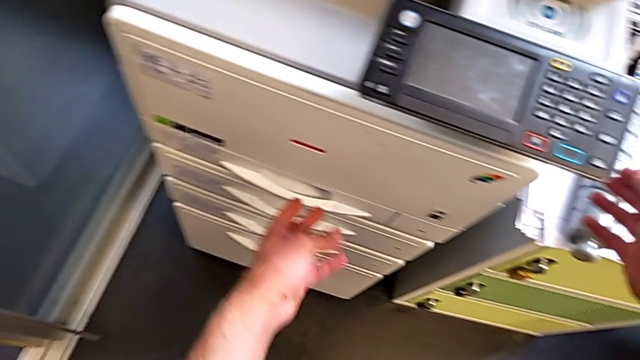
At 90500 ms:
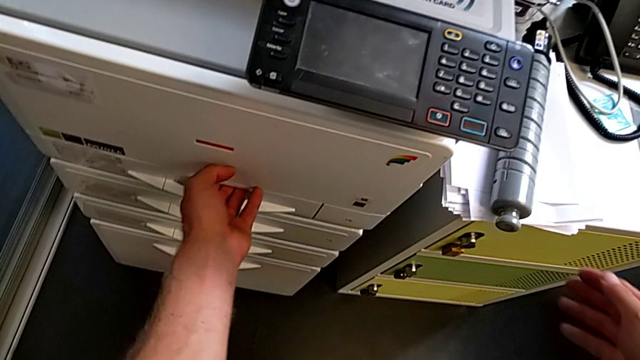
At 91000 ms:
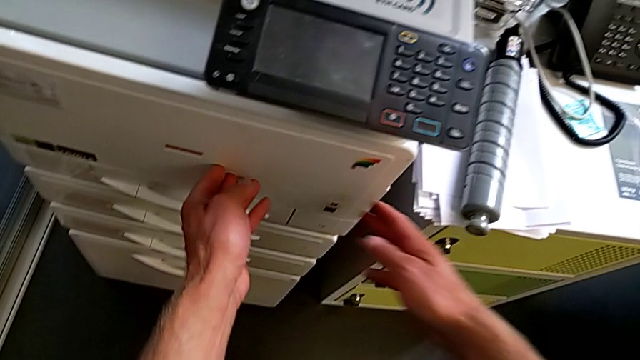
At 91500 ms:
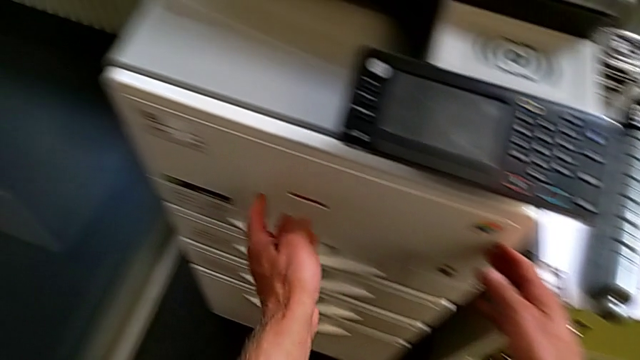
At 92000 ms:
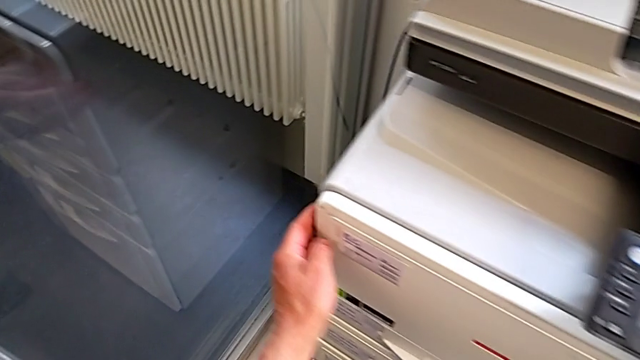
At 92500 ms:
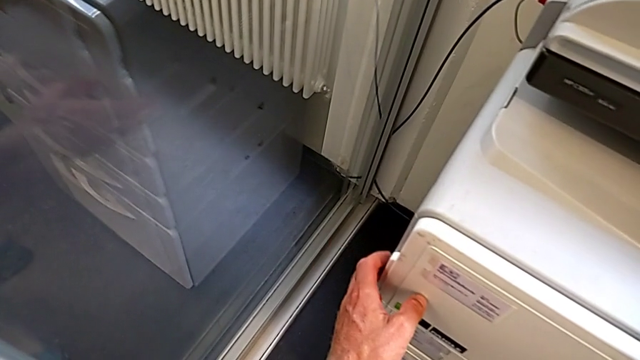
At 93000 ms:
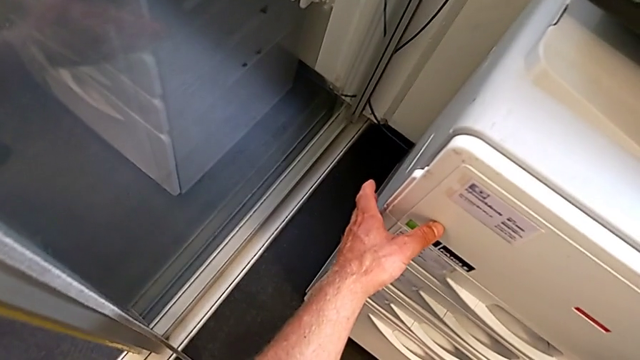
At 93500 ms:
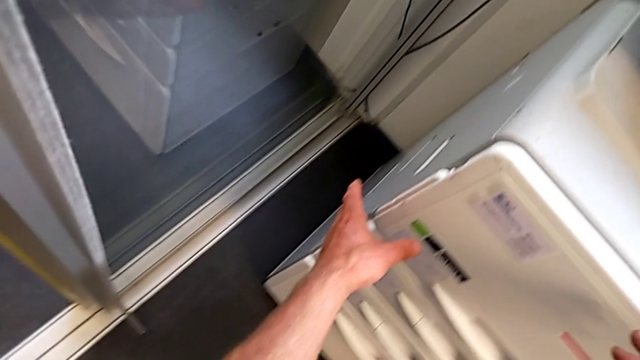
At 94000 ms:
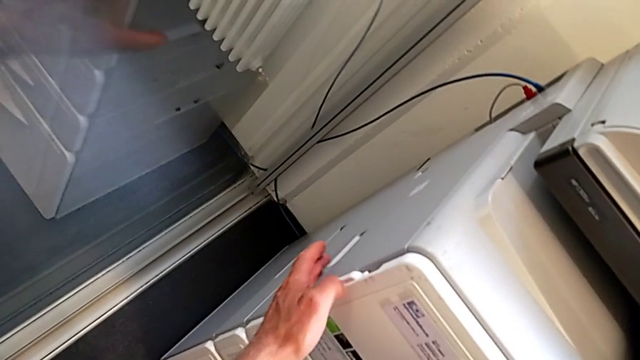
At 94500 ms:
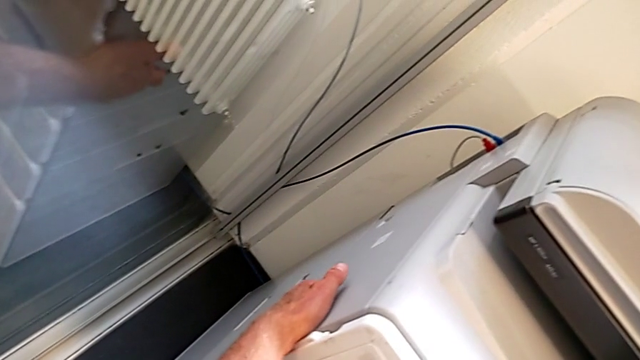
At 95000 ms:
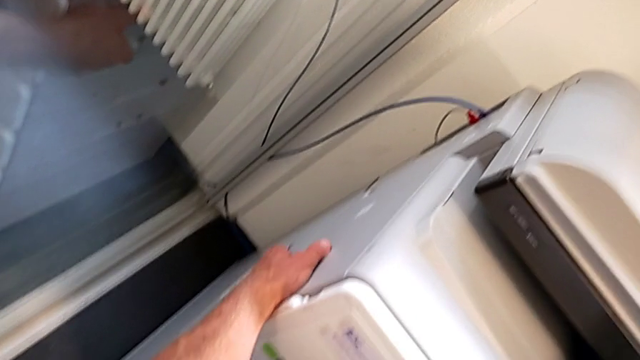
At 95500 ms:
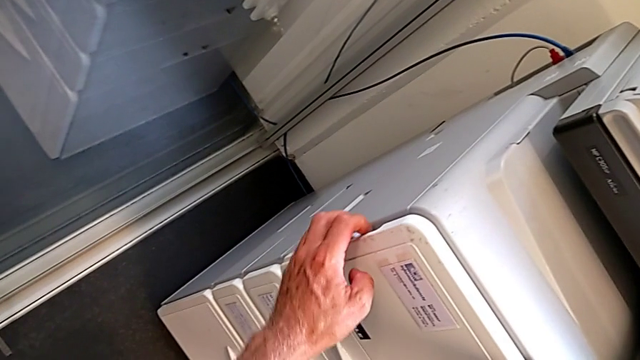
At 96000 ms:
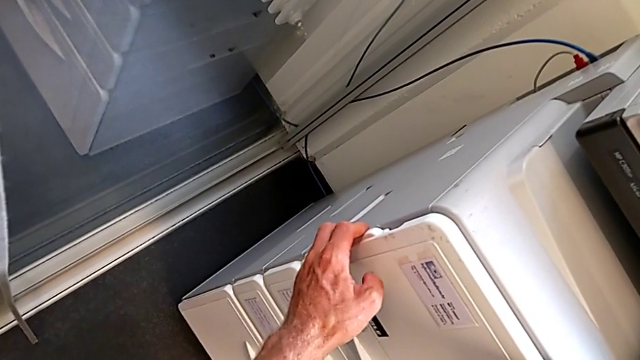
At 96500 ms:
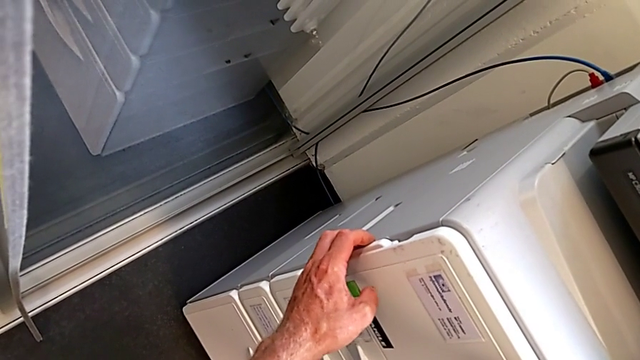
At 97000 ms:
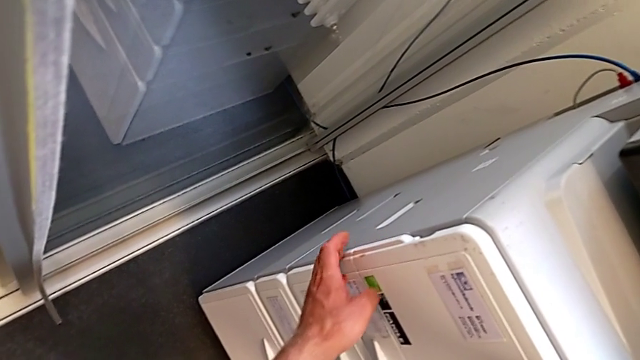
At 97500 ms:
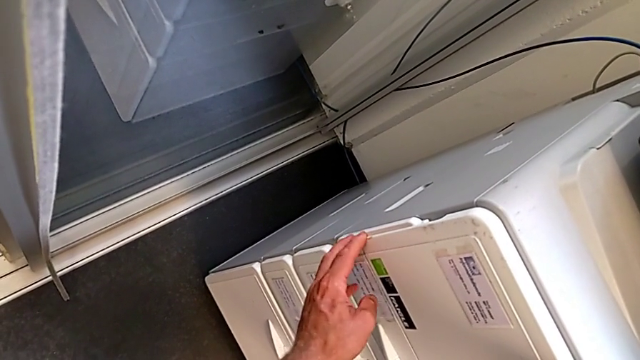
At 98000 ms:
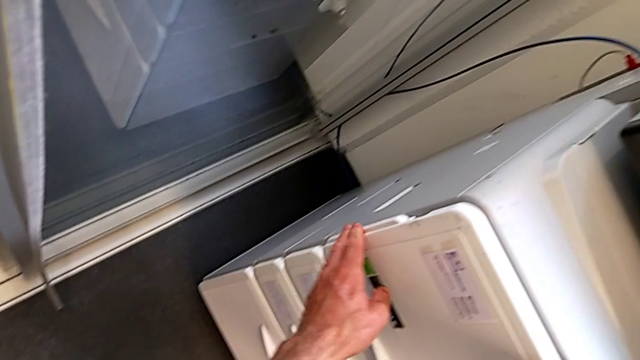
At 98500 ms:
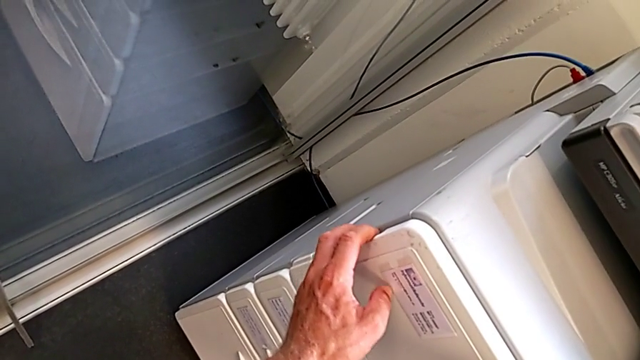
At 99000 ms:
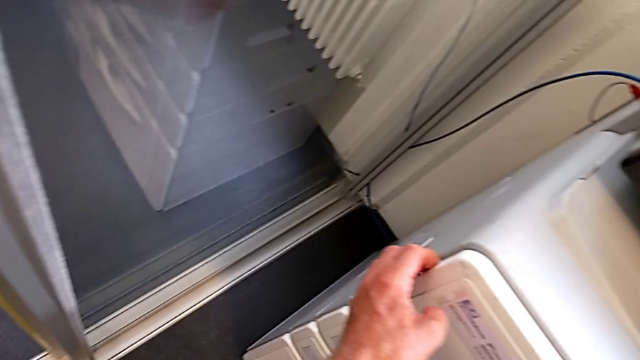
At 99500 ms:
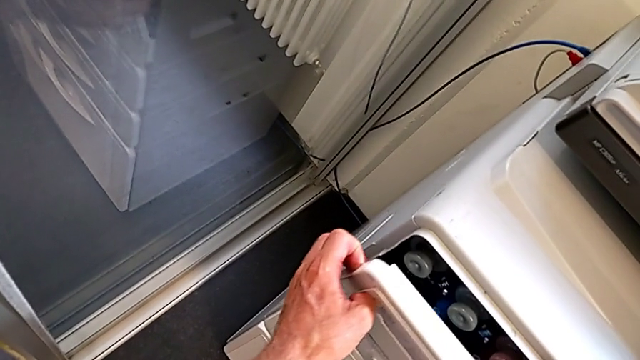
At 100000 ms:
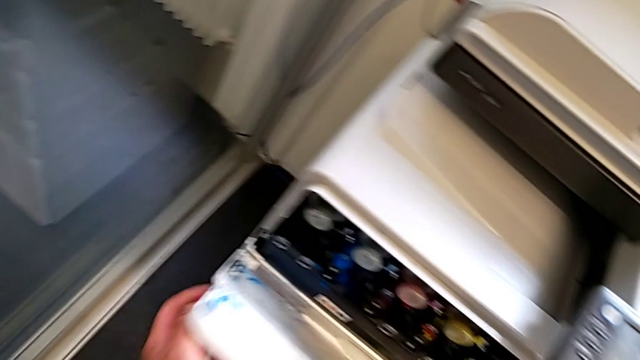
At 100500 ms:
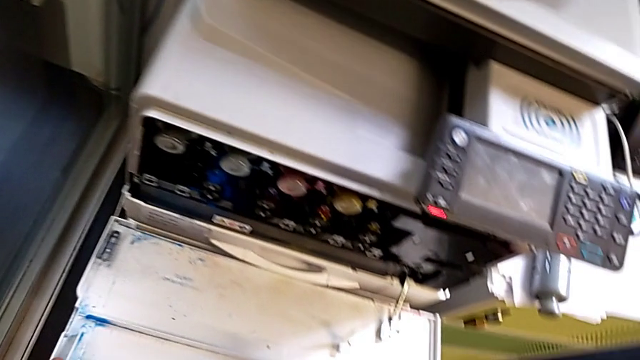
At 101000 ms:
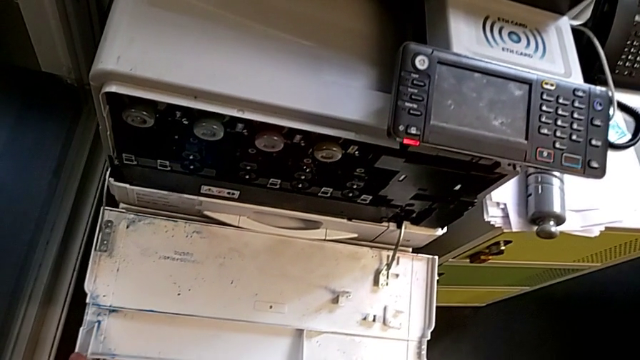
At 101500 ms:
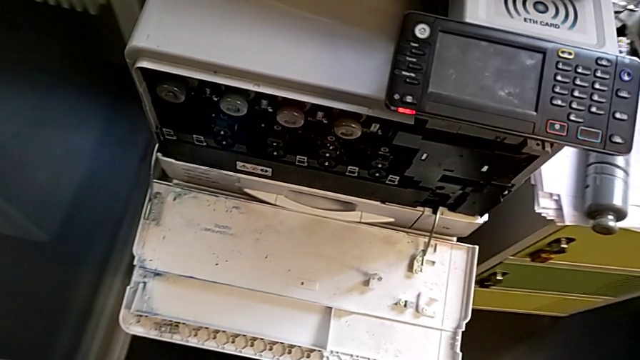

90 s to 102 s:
The camera wearer is exchanging the black ink cartridge. They touch the cartridge gate, and they wrongly grab it, not finding the place to open it, and touch the printer. They grab the cartridge gate and open it.

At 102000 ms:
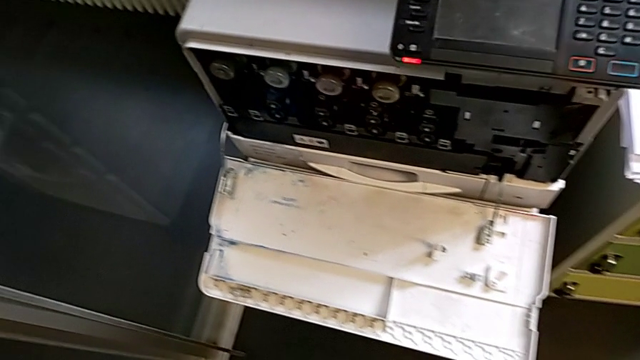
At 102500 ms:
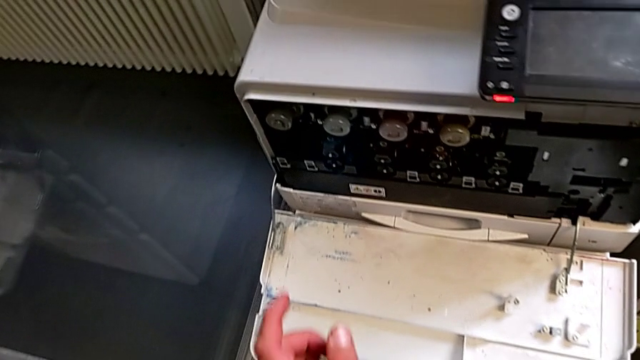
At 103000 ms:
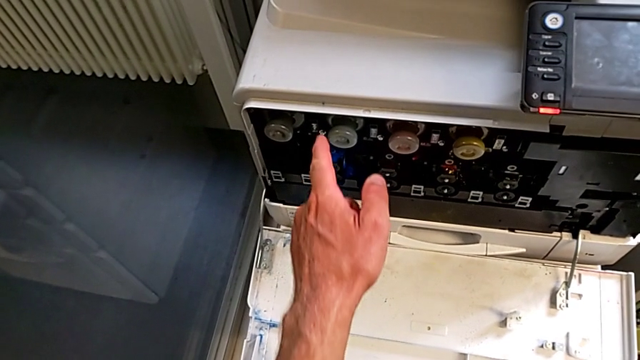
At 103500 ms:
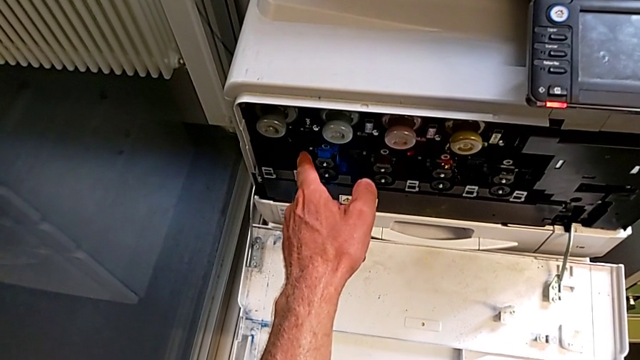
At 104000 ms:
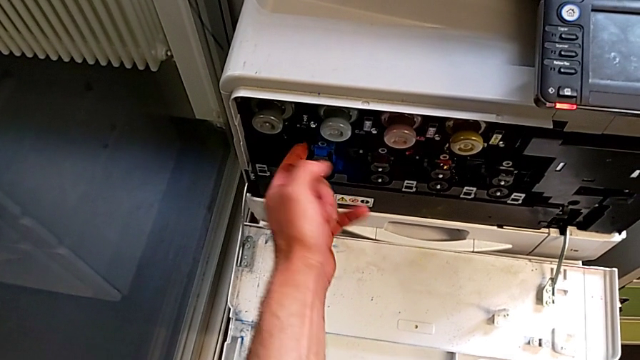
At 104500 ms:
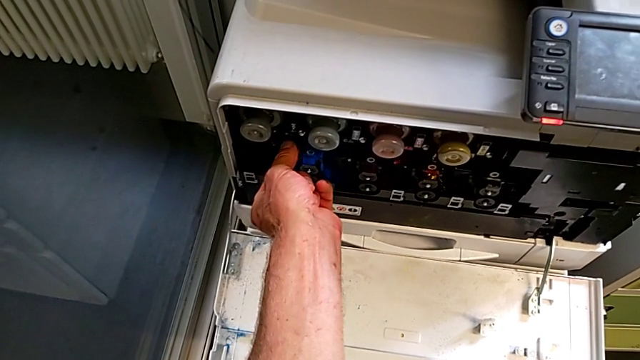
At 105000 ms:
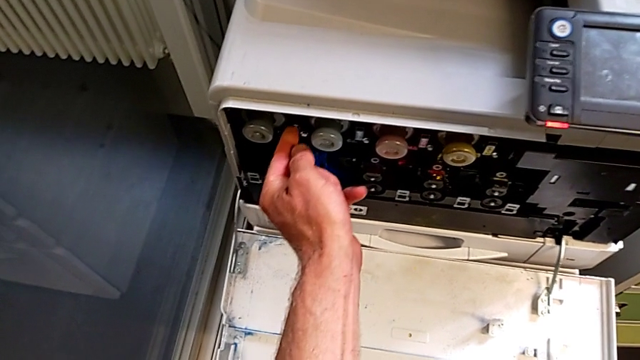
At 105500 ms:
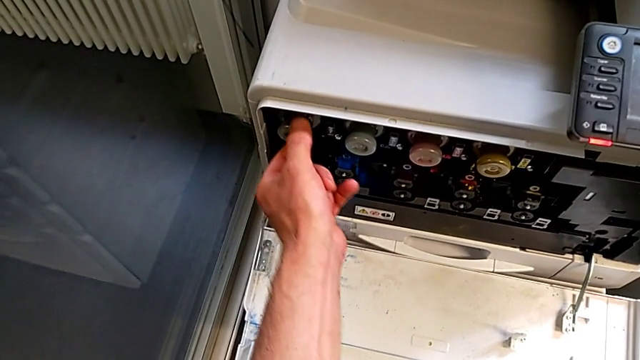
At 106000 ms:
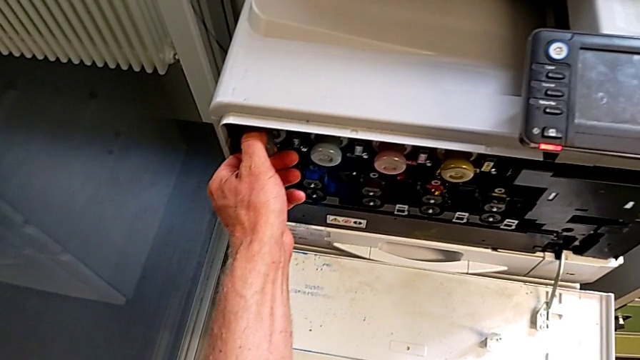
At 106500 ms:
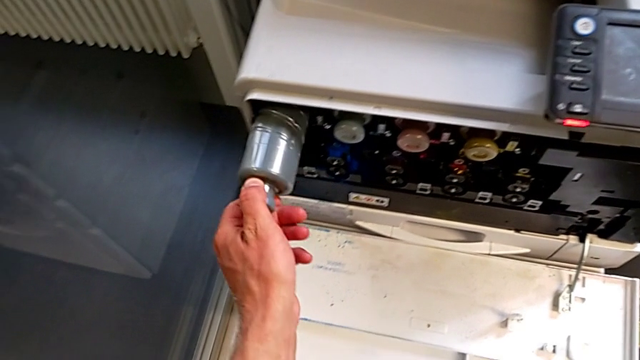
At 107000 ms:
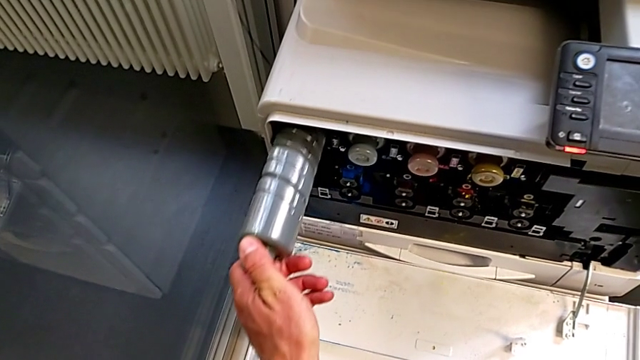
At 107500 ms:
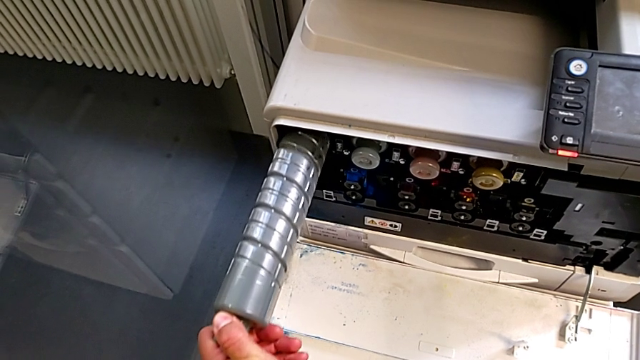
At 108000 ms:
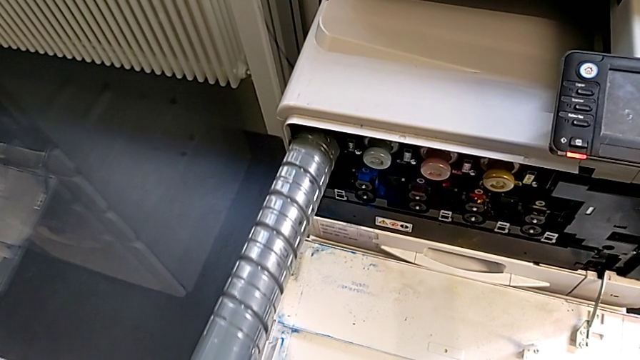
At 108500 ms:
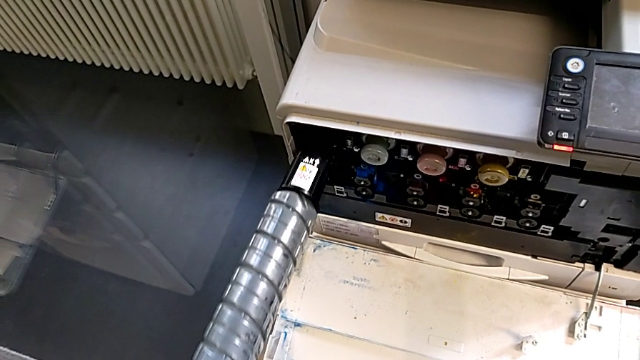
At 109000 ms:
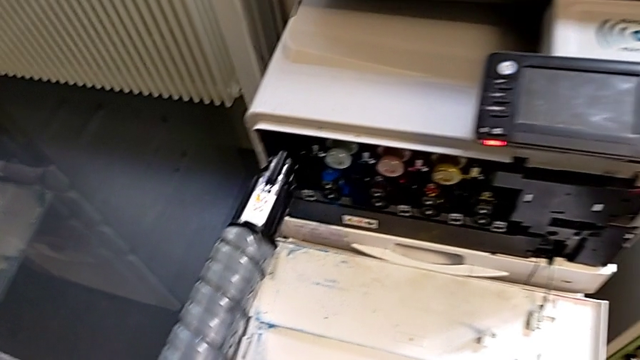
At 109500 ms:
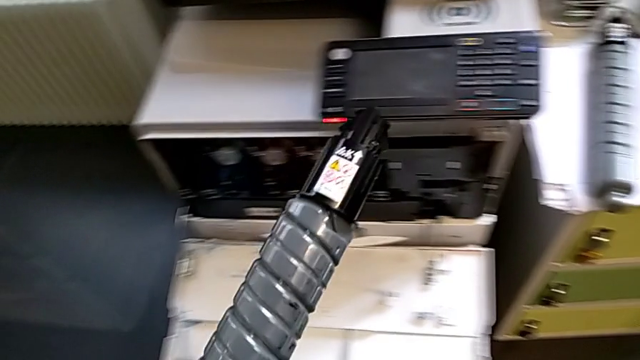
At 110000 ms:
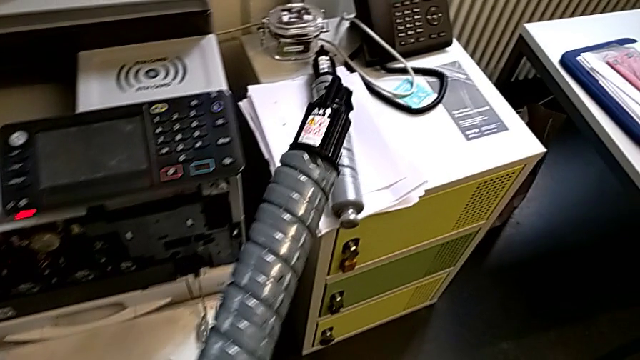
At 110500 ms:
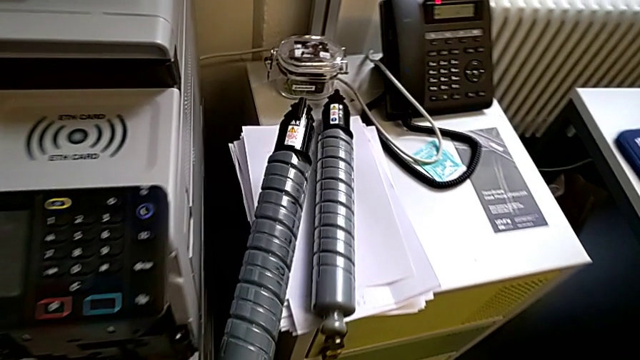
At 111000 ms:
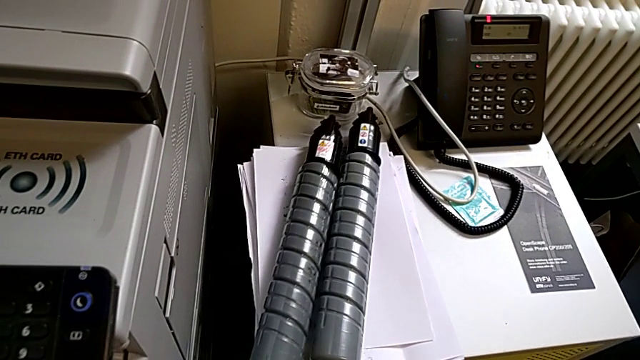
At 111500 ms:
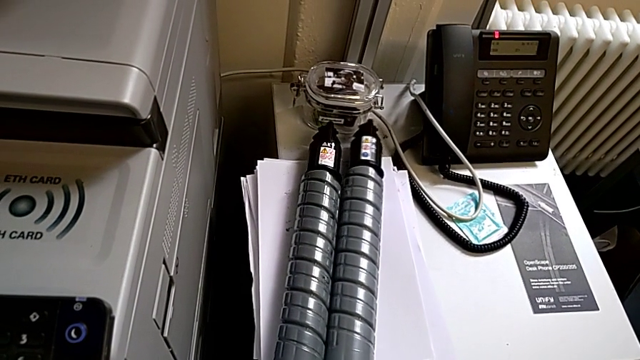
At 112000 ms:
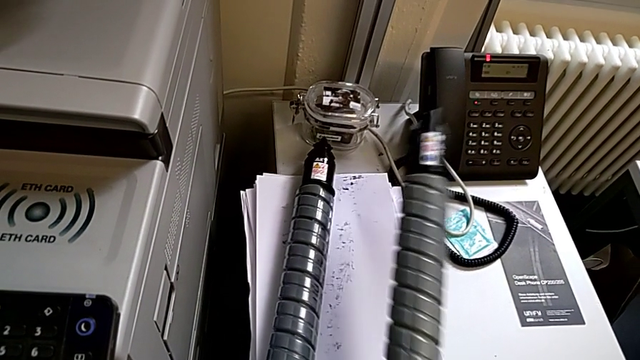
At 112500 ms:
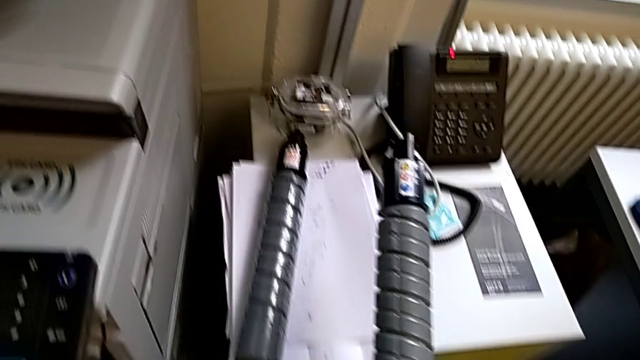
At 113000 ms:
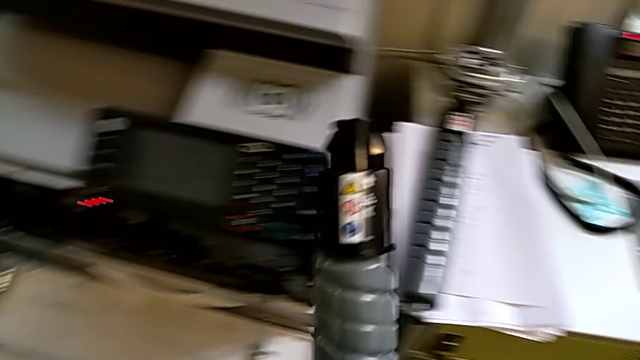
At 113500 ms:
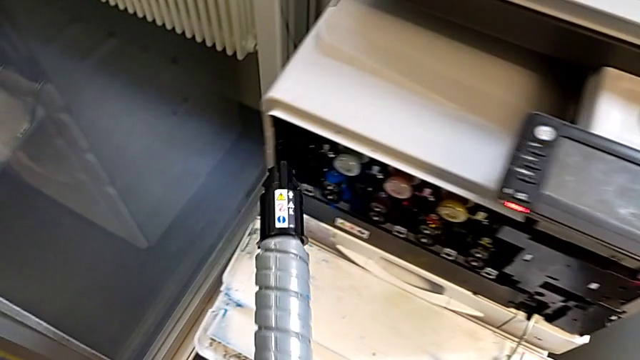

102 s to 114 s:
The camera wearer is exchanging the black ink cartridge. They approach the ink cartridge, touch it, grab the black ink cartridge, pull the old ink cartridge, withdraw it, place it and grab the new ink cartridge.
